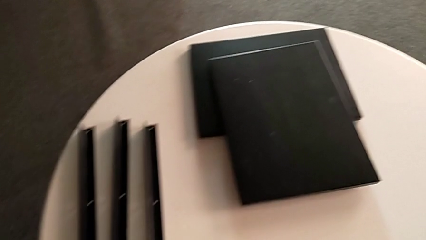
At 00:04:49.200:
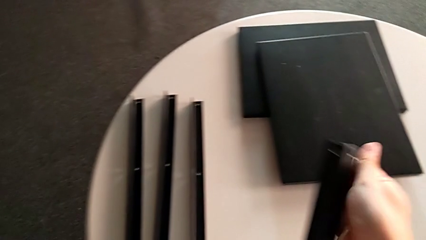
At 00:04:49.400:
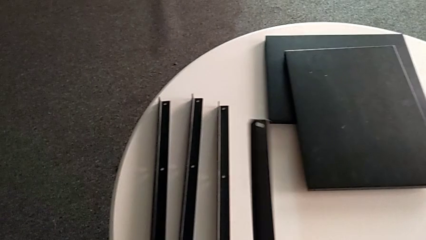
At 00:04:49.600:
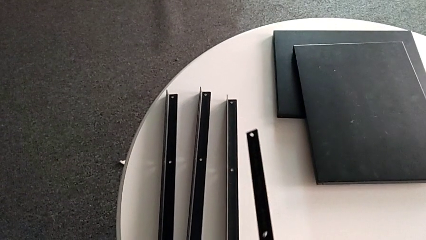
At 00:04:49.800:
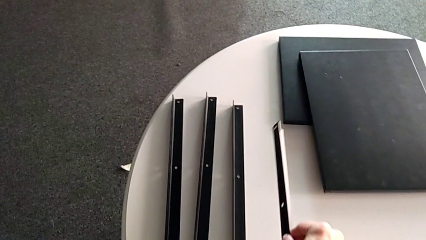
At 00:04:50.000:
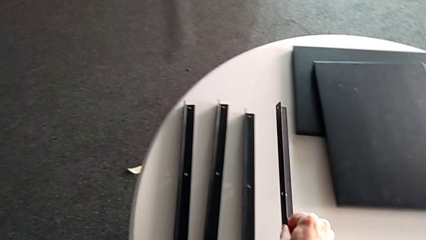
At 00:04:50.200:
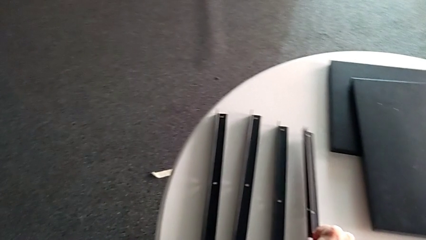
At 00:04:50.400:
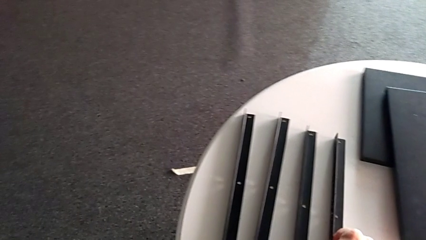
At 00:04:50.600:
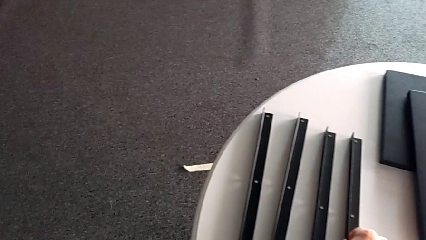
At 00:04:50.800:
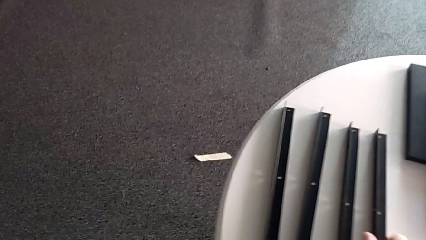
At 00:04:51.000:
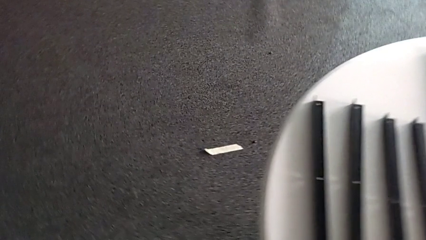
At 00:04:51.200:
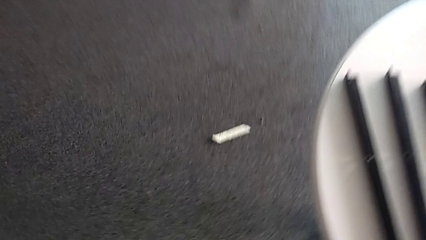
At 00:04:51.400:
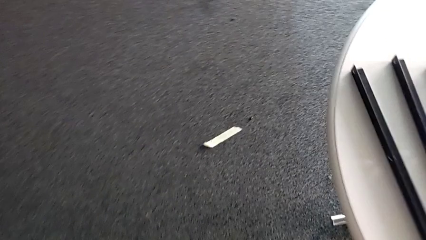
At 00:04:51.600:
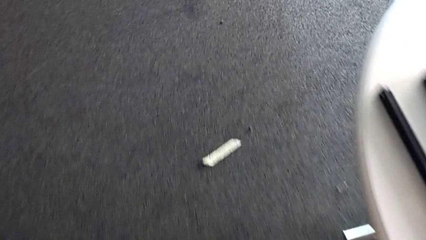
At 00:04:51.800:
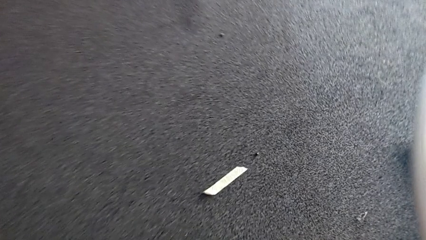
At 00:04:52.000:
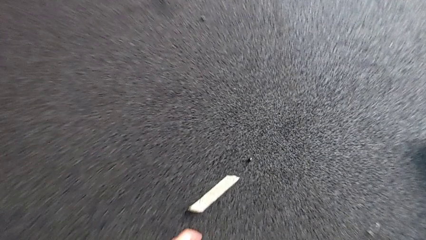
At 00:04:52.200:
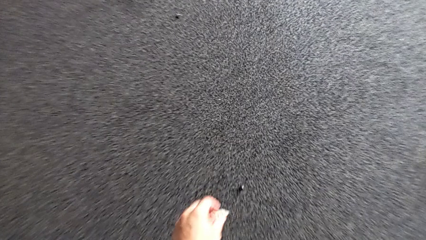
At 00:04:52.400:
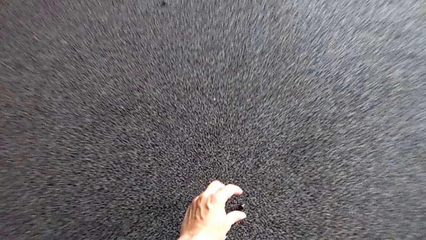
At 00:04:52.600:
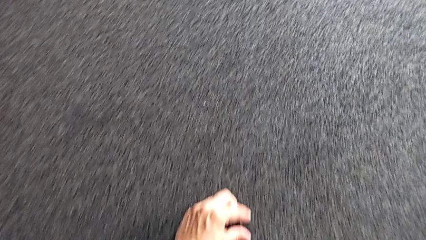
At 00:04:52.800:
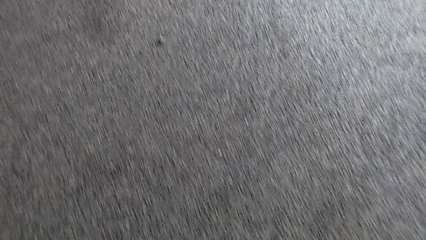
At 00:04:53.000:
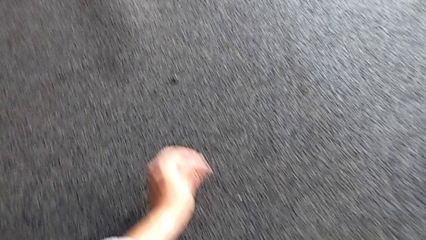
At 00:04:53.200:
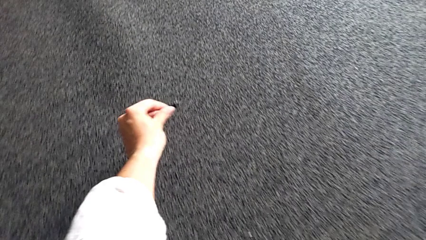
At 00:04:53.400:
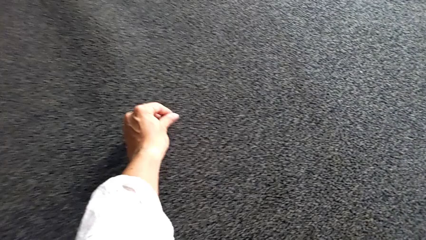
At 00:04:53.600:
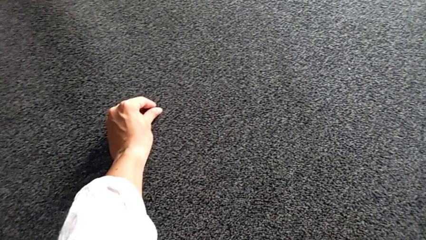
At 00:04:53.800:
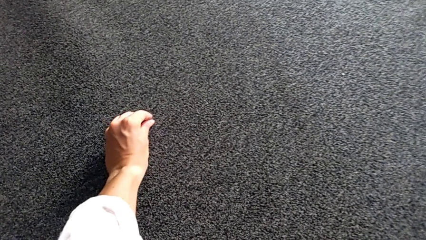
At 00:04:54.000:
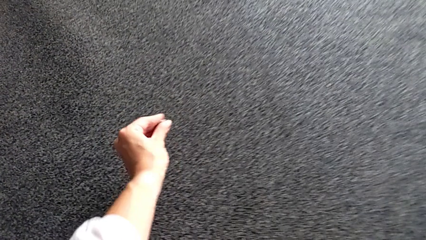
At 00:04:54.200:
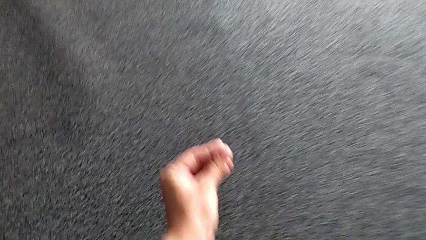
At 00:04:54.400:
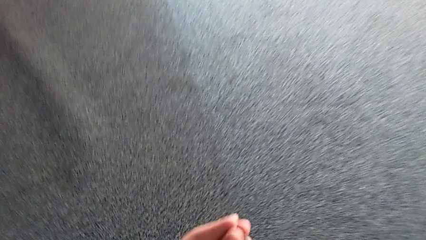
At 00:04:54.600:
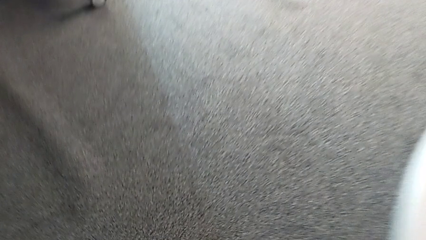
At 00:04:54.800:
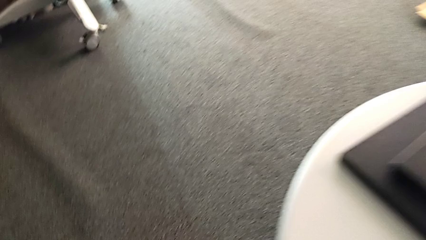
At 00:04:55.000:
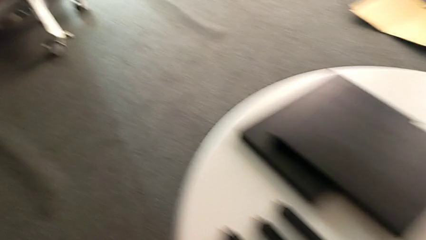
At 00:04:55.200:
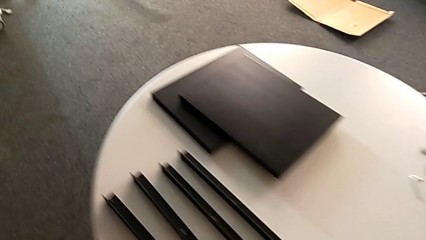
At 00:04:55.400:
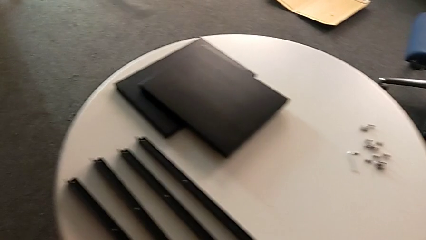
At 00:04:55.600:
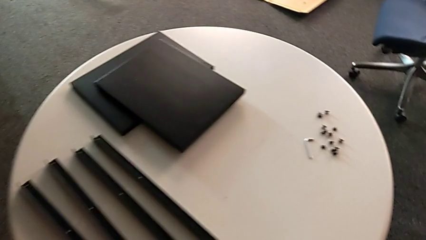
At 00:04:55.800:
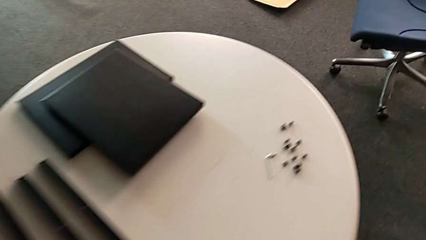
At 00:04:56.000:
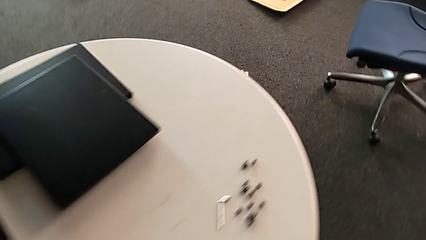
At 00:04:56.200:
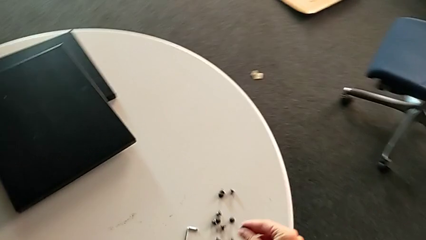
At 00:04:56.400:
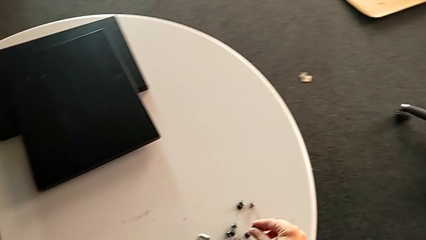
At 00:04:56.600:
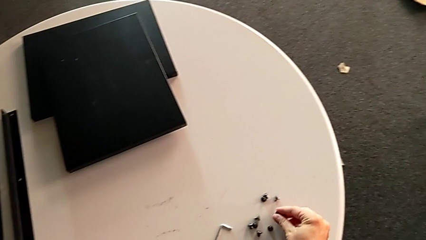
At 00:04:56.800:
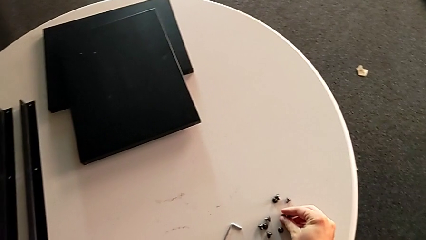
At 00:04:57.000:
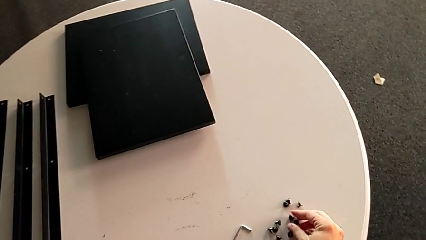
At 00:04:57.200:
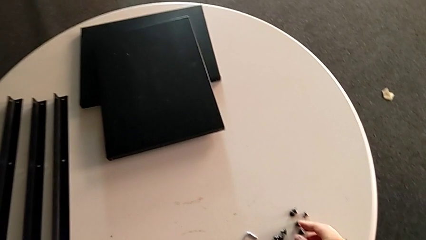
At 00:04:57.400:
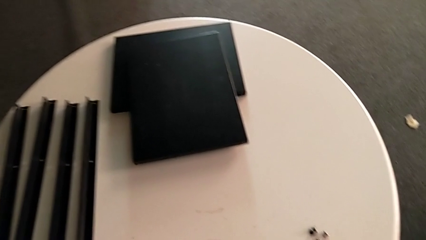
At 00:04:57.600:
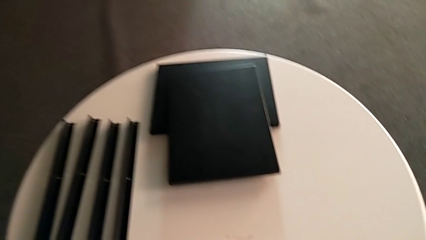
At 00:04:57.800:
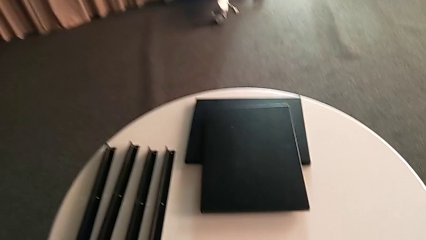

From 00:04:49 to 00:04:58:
The camera wearer is unscrewing the fourth leg. They place the leg, grab the hex socket head twice, approach the nightstand and place the hex socket head.
